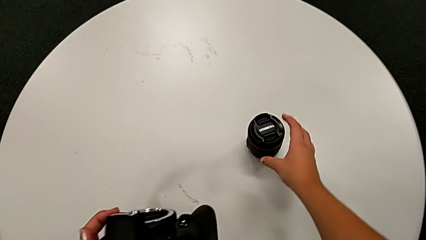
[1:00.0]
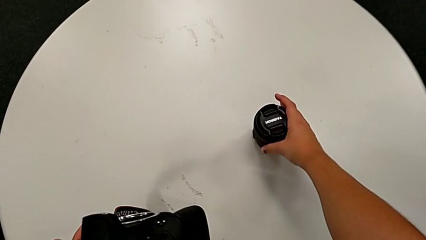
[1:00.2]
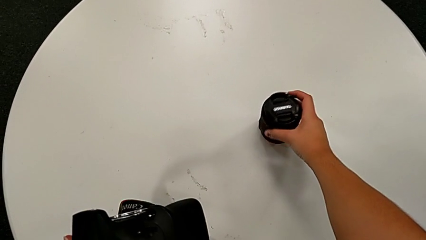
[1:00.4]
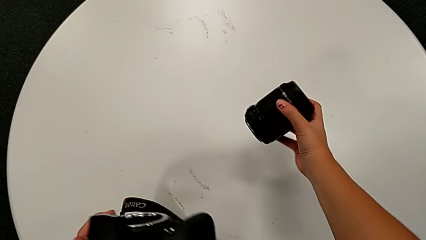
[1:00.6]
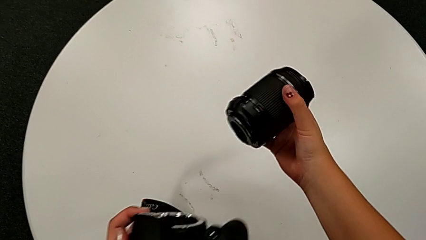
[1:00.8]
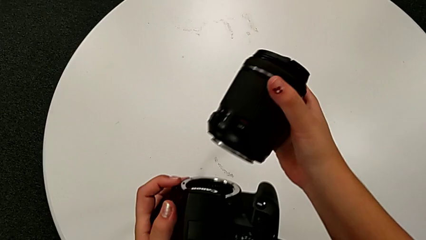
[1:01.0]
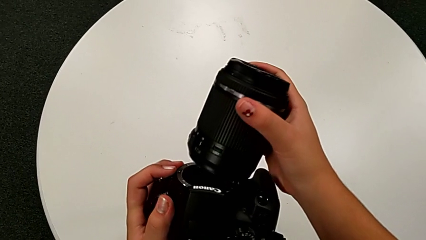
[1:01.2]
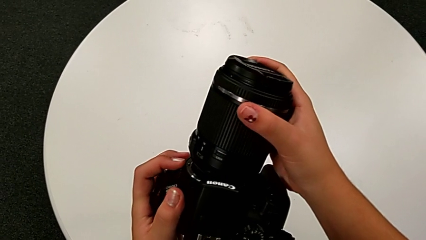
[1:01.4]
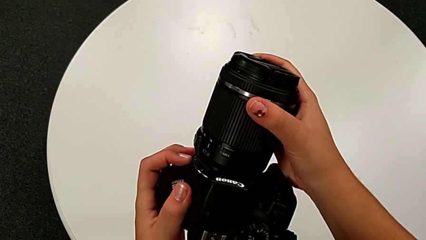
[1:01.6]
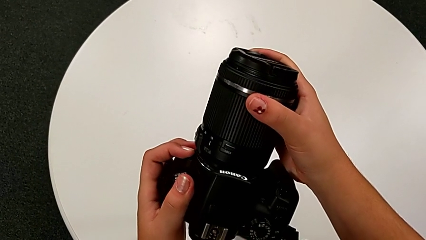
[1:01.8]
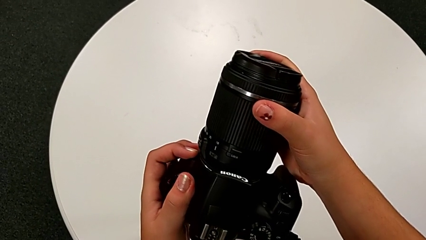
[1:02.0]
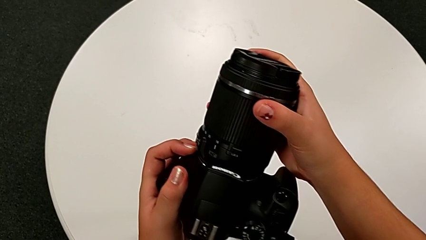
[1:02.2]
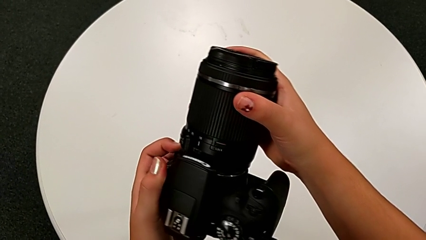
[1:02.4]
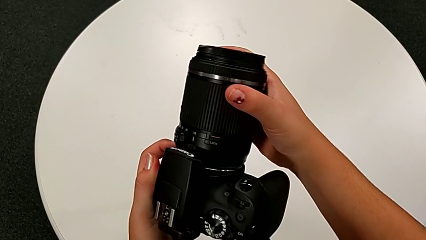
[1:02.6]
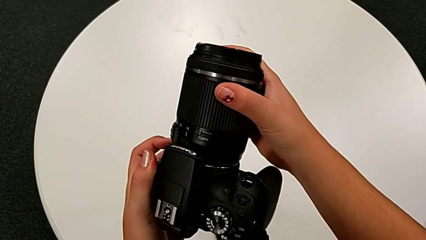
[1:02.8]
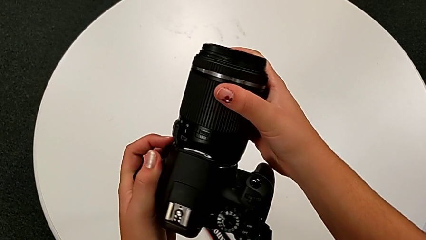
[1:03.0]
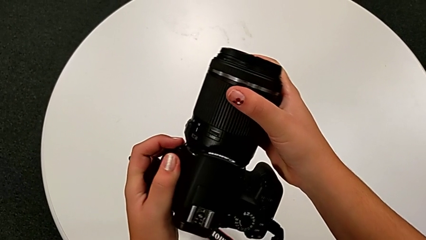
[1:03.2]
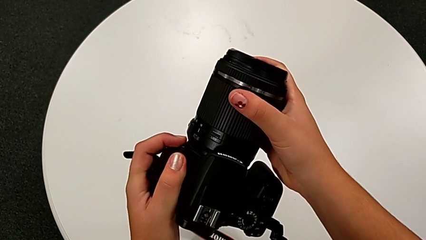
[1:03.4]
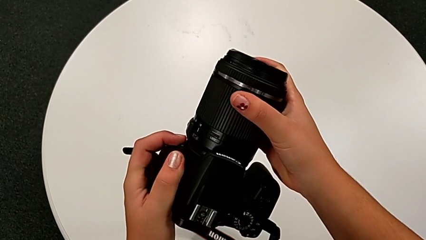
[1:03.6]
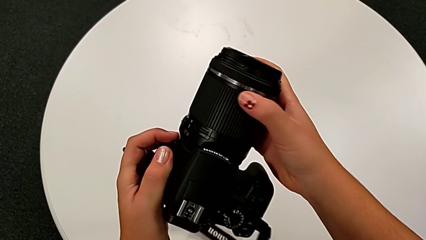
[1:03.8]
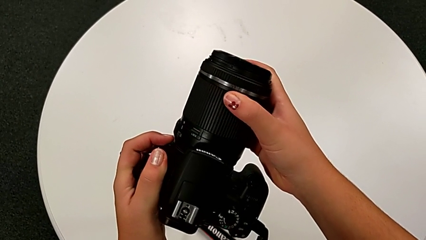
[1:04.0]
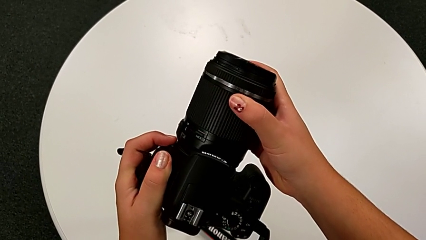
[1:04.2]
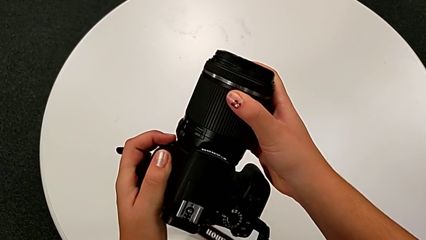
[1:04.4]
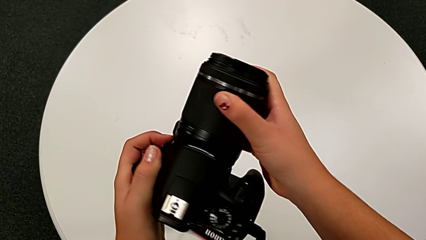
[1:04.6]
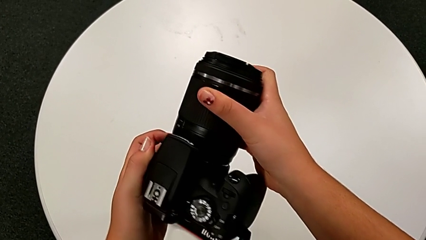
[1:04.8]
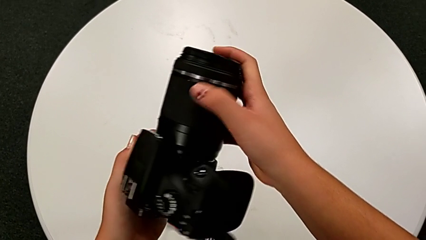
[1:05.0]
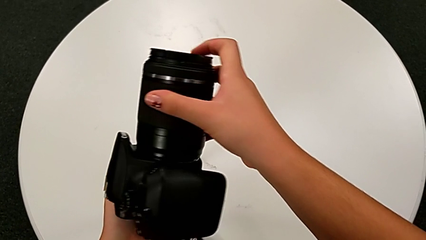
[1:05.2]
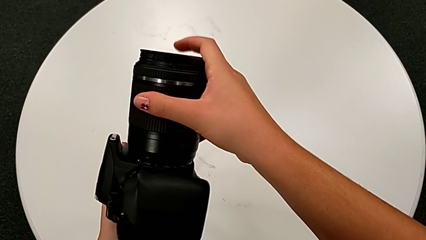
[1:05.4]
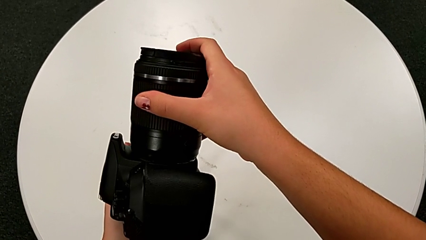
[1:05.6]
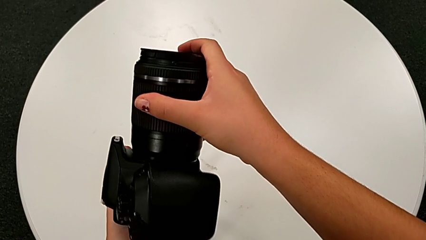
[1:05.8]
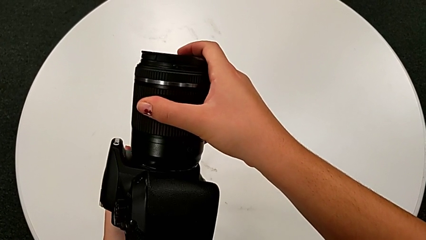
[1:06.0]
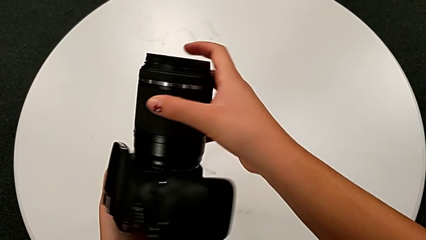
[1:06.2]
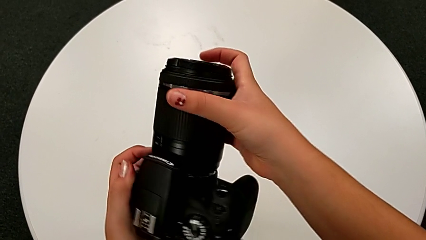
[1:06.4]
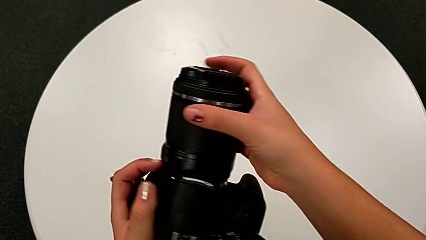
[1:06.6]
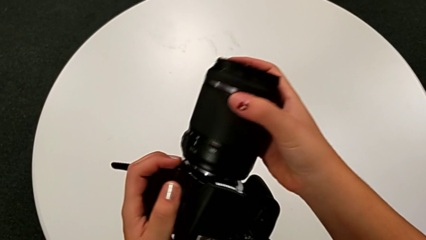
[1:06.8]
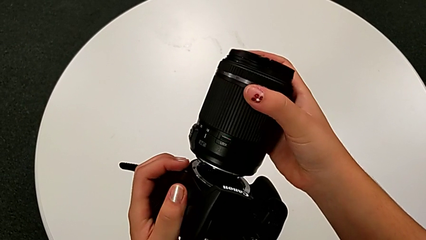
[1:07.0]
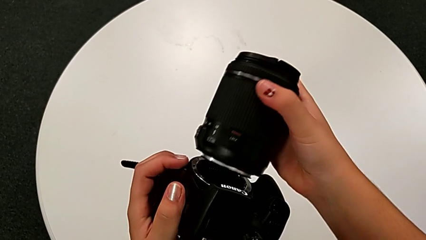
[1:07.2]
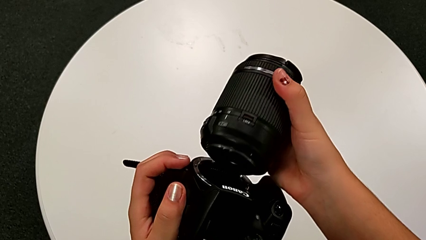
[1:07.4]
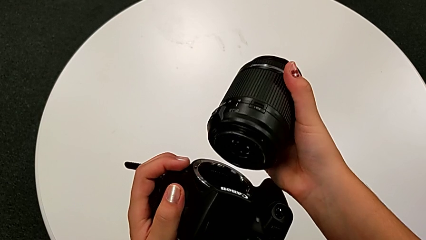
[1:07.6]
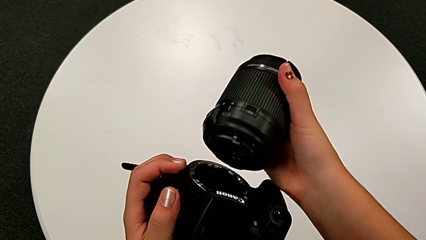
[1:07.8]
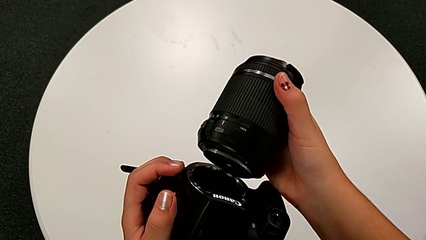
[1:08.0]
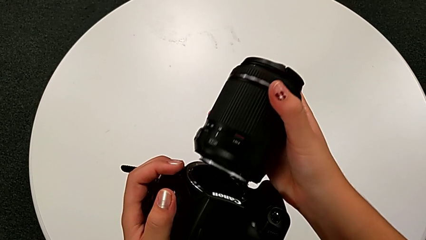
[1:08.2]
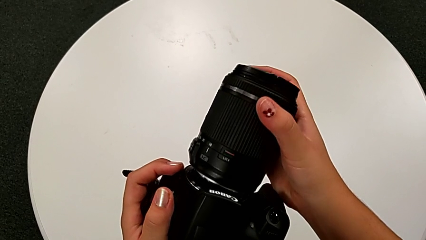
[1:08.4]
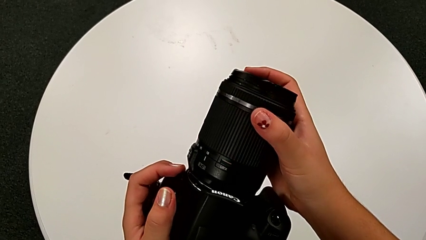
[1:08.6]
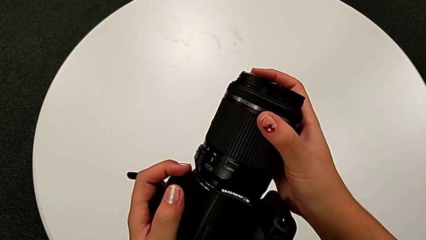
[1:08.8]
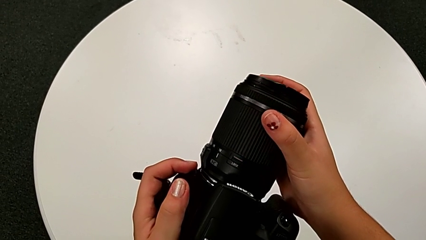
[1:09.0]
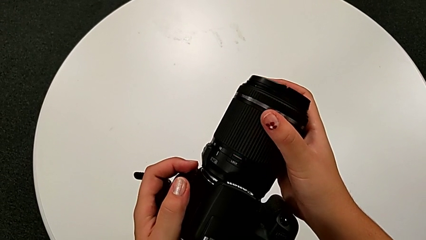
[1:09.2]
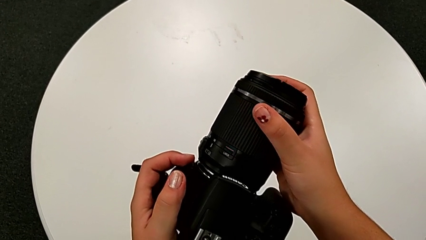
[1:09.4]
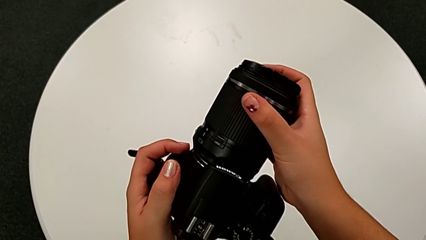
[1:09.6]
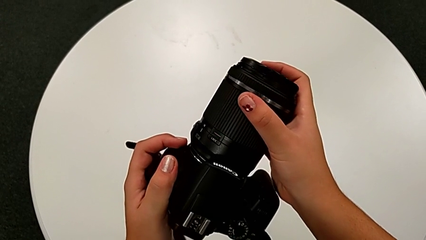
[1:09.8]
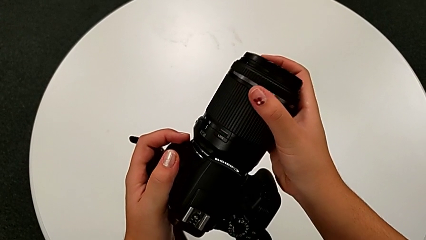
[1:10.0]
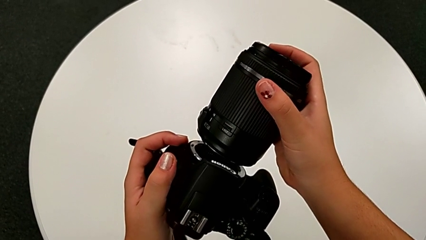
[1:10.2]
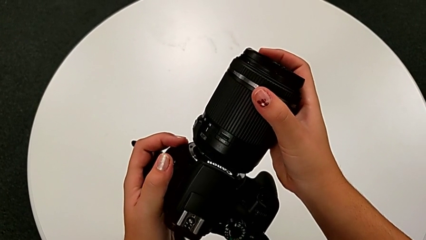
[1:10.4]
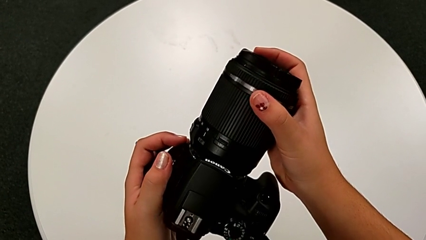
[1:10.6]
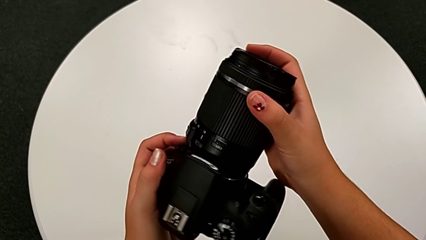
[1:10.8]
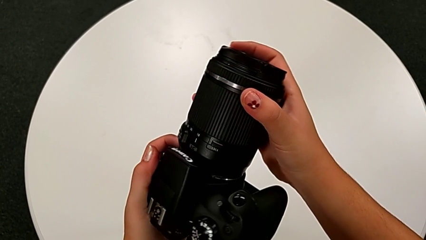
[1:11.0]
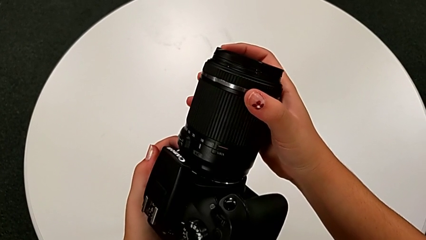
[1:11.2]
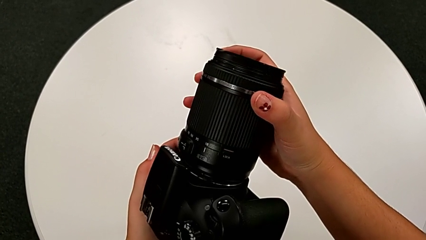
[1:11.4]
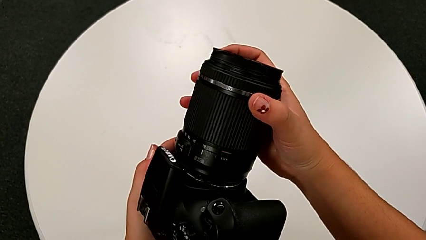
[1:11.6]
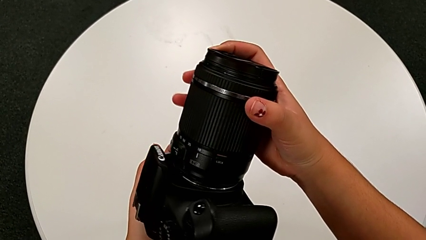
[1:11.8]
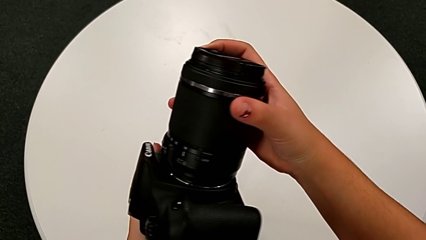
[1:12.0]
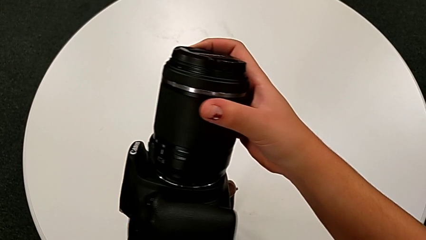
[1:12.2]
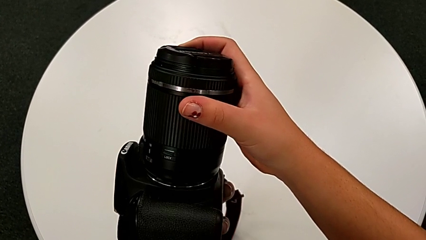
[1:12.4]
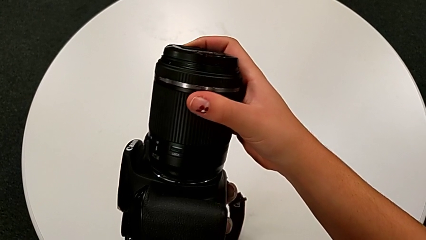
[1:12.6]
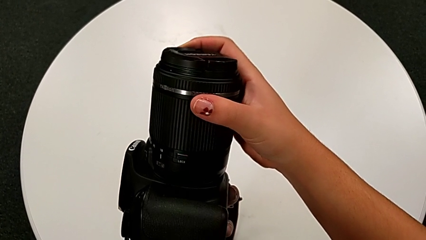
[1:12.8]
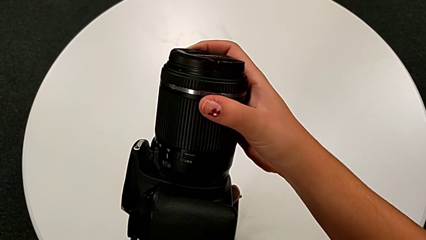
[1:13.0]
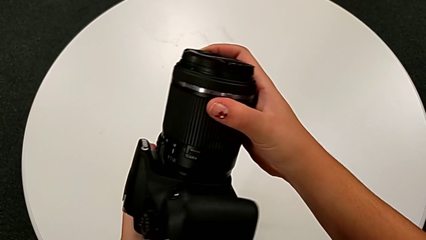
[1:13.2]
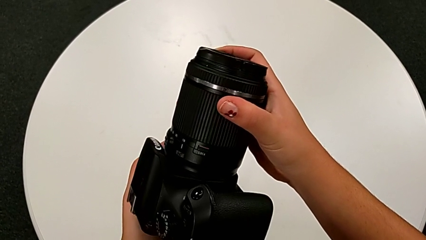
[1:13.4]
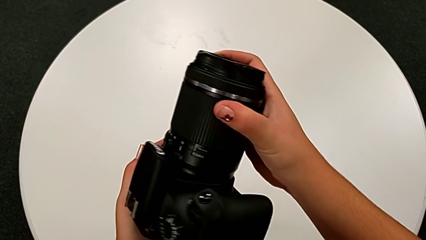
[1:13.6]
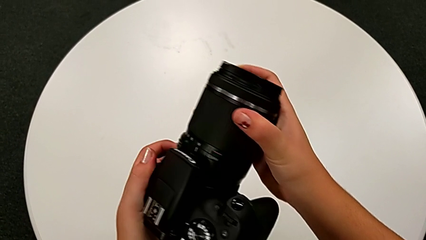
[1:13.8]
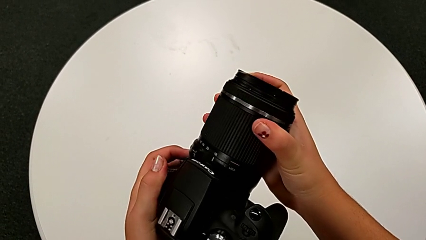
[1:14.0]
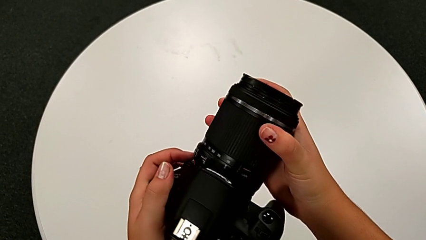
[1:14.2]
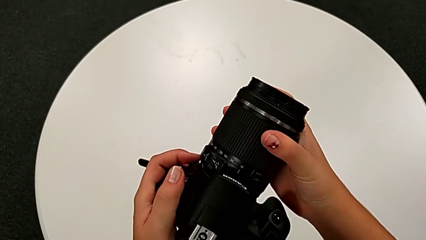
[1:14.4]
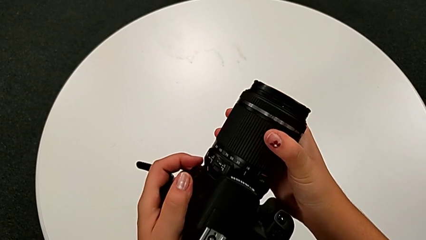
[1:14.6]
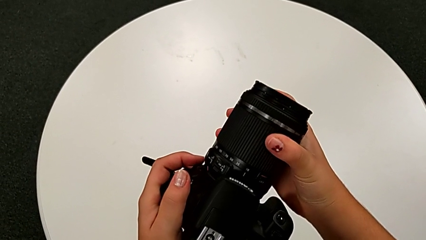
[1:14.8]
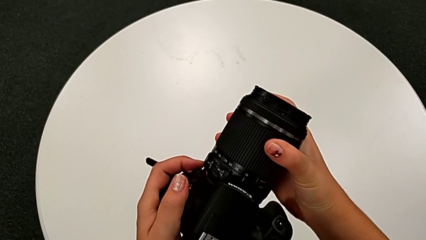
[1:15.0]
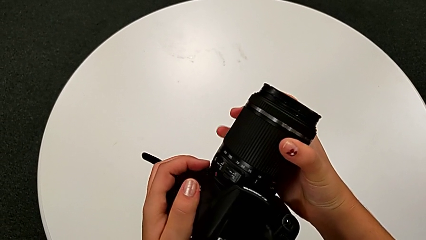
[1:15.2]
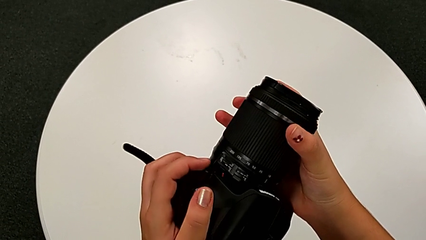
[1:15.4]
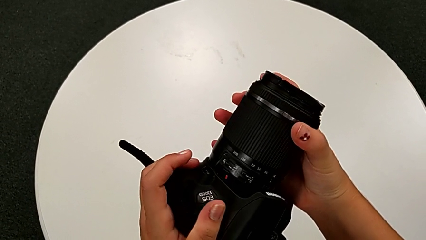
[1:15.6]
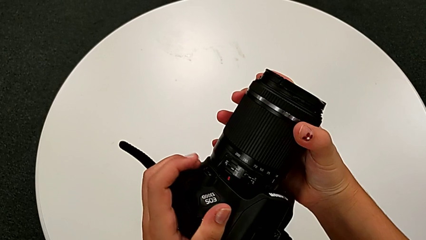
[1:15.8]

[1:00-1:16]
The camera wearer attaches the lens to the DSLR. They grab the lens, lift it, wrongly insert it, not rotating in the right direction, withdraw it, insert it, rotate it and assemble it.
